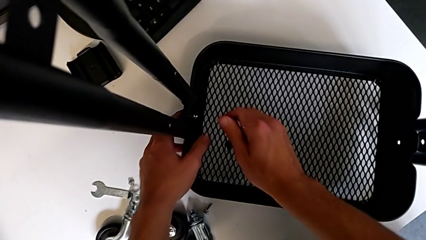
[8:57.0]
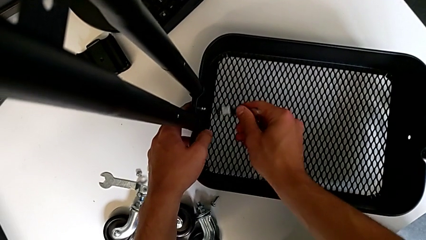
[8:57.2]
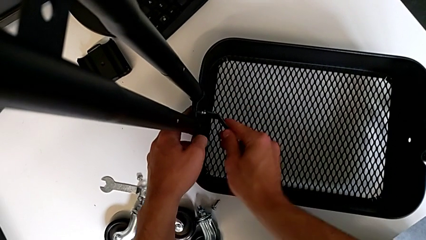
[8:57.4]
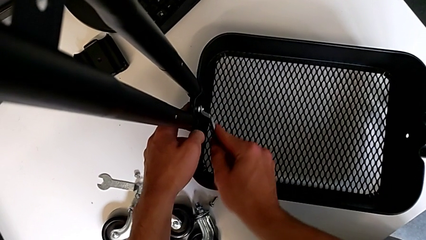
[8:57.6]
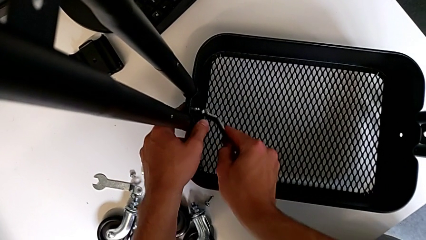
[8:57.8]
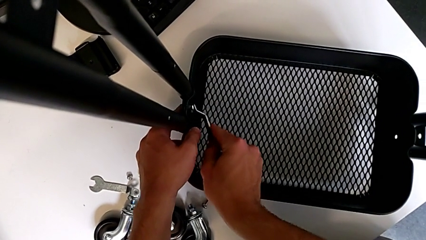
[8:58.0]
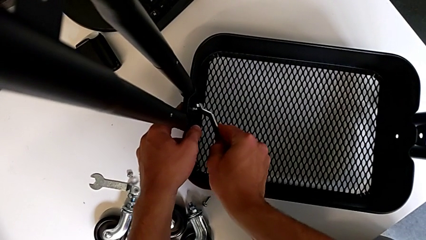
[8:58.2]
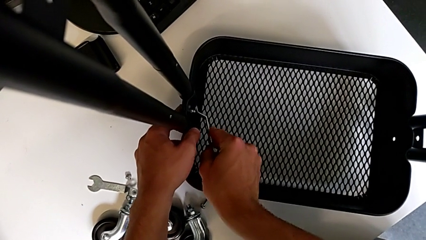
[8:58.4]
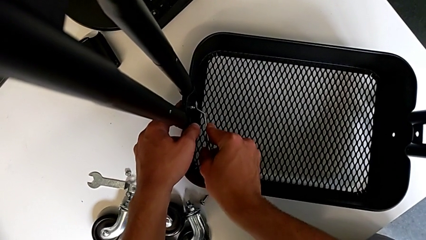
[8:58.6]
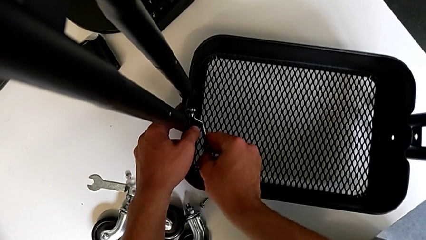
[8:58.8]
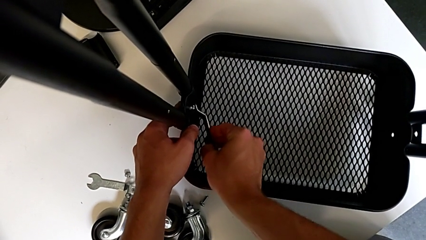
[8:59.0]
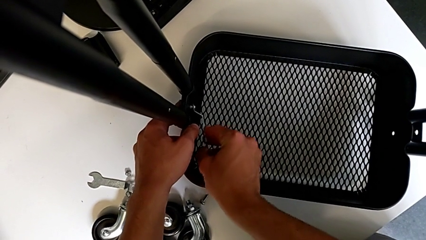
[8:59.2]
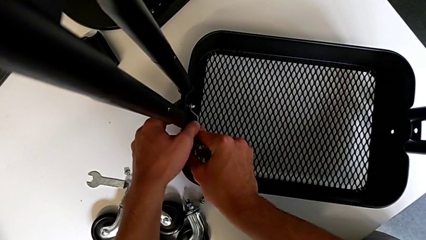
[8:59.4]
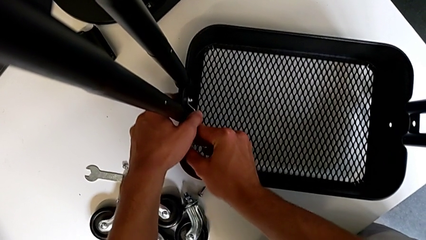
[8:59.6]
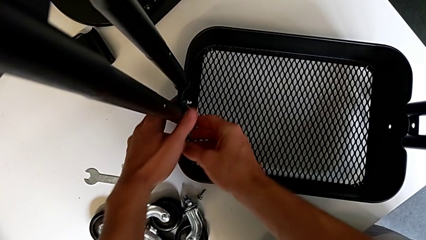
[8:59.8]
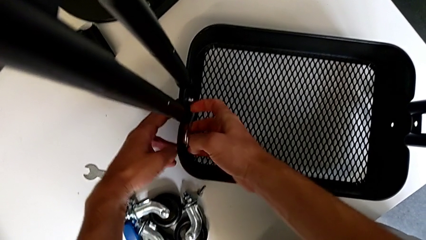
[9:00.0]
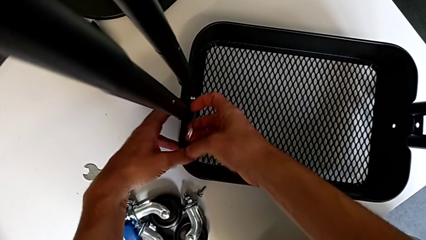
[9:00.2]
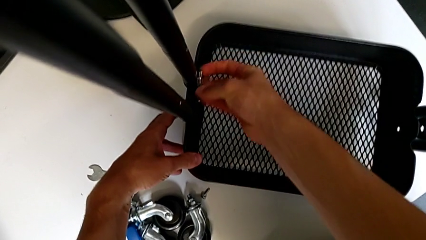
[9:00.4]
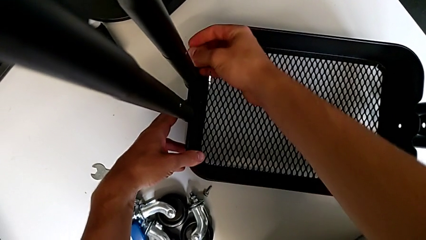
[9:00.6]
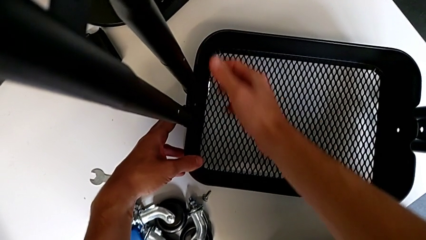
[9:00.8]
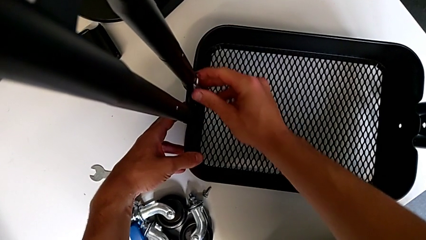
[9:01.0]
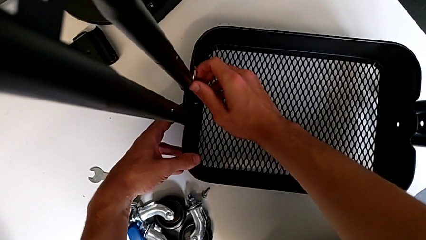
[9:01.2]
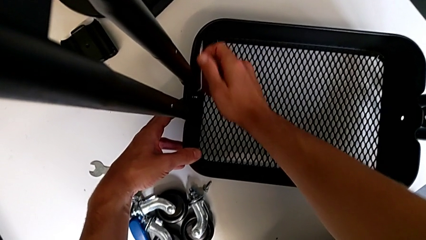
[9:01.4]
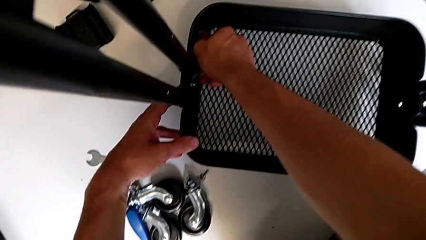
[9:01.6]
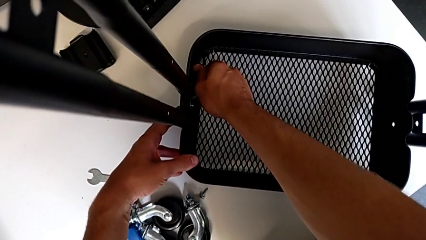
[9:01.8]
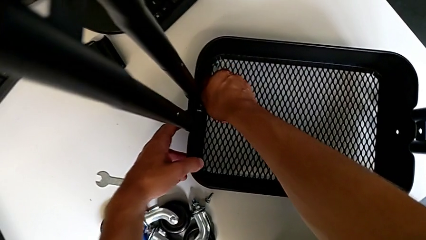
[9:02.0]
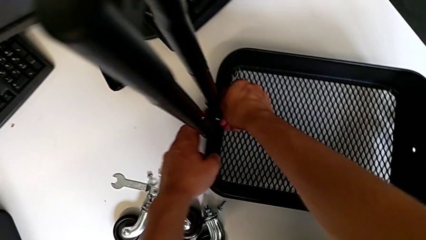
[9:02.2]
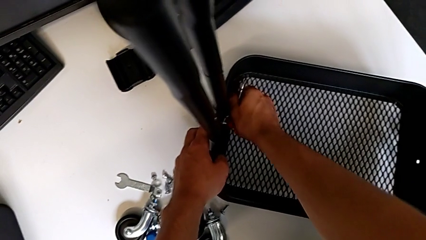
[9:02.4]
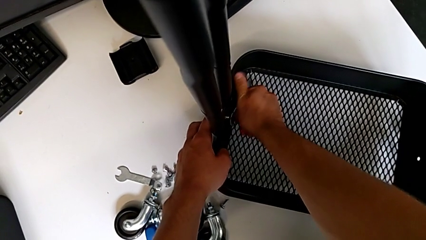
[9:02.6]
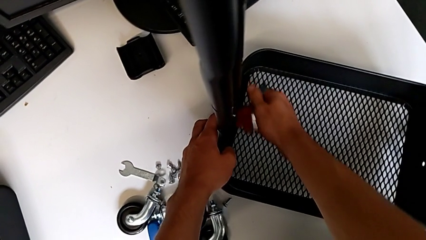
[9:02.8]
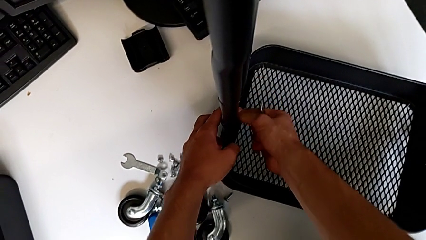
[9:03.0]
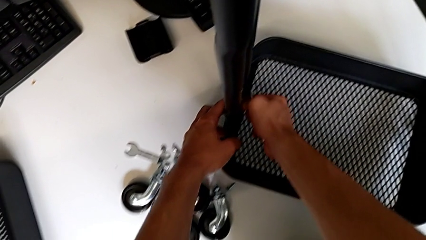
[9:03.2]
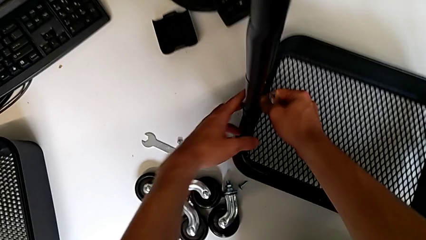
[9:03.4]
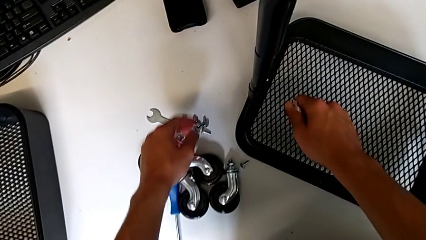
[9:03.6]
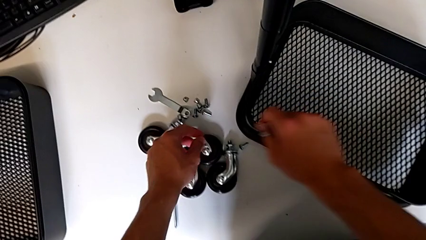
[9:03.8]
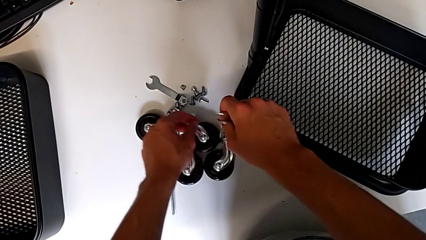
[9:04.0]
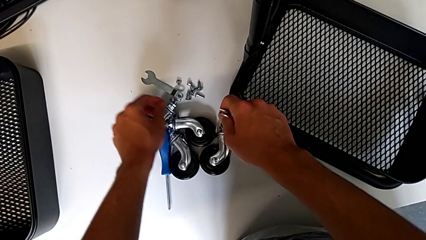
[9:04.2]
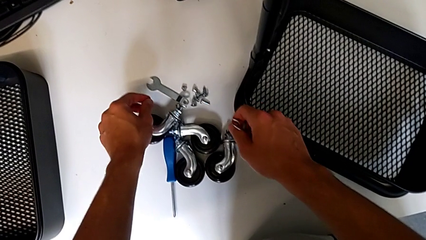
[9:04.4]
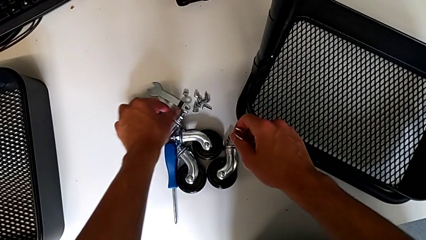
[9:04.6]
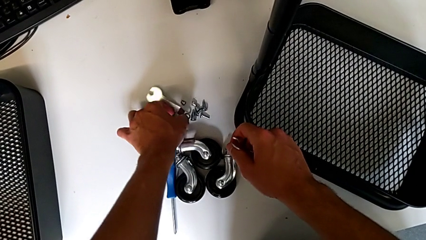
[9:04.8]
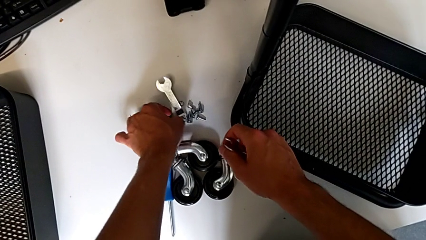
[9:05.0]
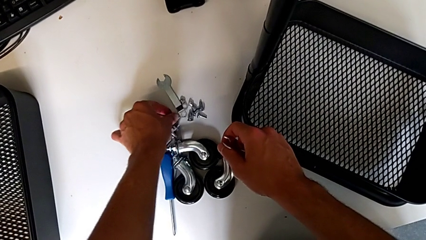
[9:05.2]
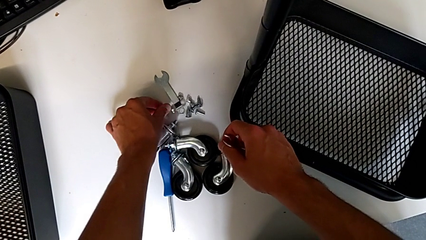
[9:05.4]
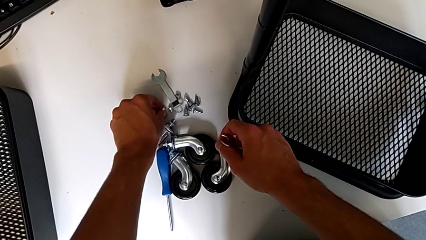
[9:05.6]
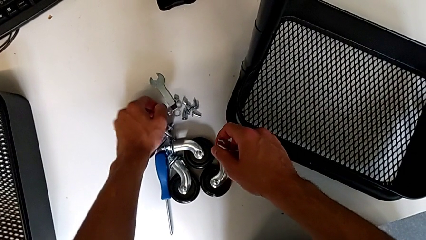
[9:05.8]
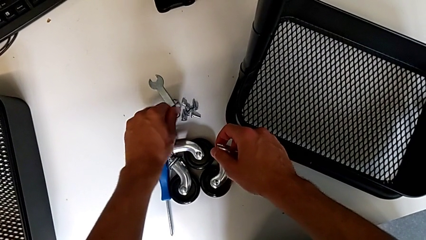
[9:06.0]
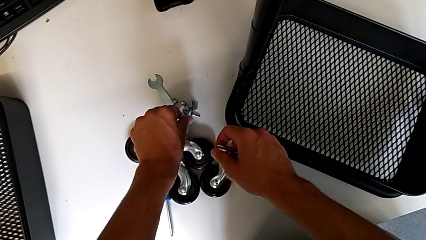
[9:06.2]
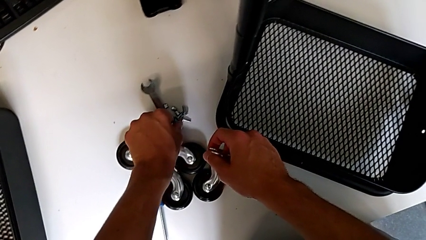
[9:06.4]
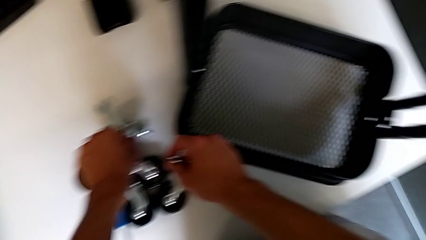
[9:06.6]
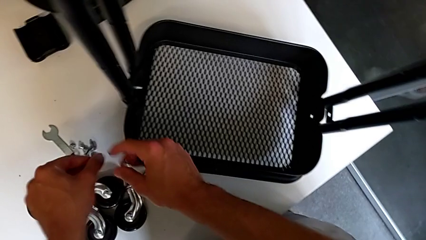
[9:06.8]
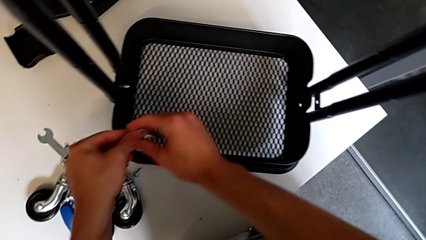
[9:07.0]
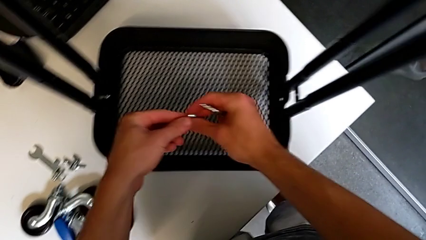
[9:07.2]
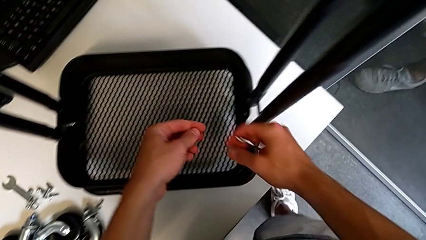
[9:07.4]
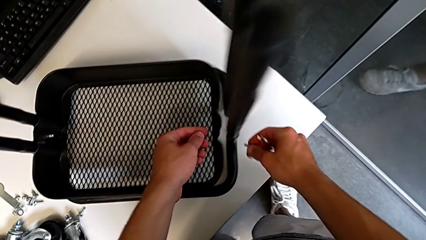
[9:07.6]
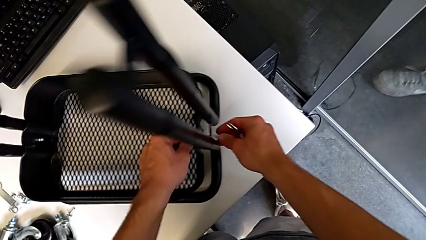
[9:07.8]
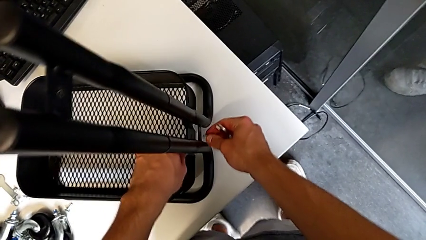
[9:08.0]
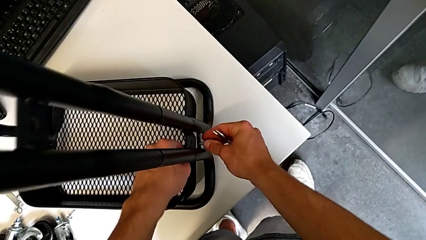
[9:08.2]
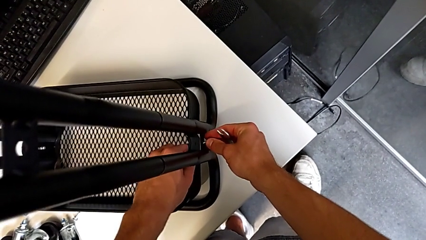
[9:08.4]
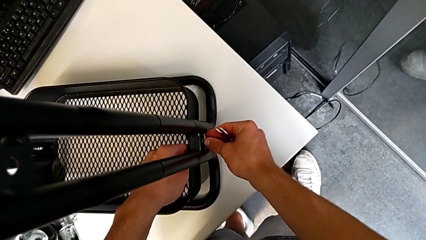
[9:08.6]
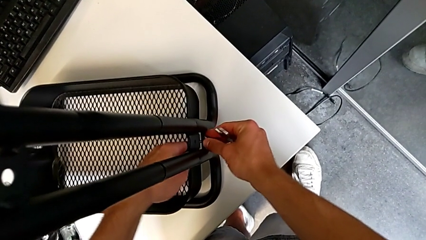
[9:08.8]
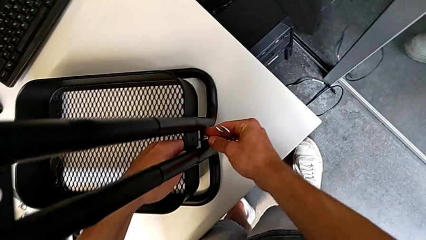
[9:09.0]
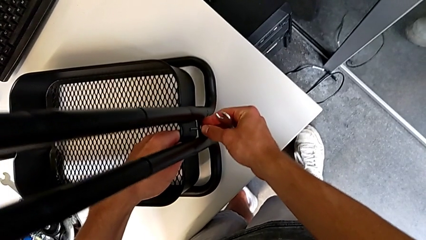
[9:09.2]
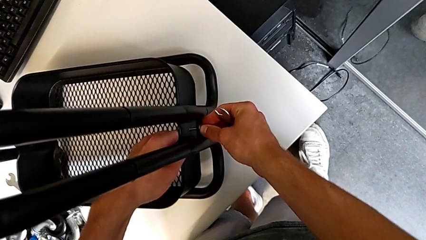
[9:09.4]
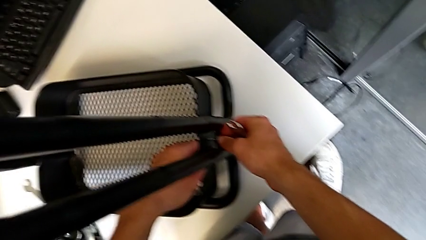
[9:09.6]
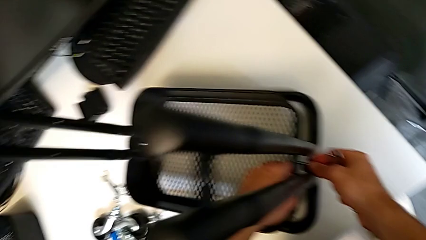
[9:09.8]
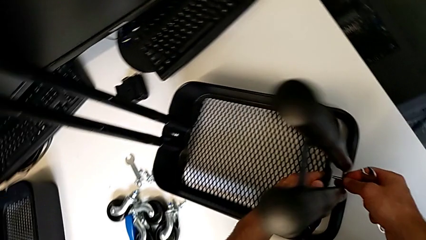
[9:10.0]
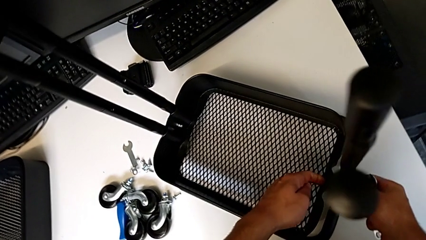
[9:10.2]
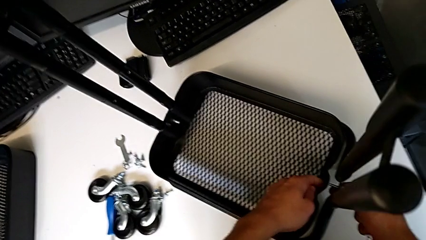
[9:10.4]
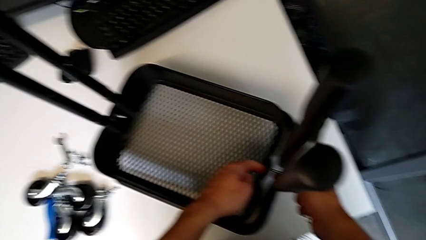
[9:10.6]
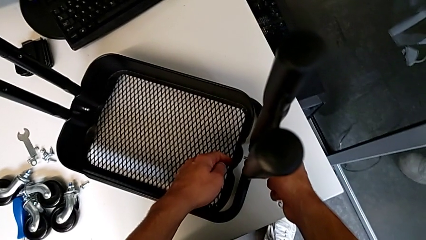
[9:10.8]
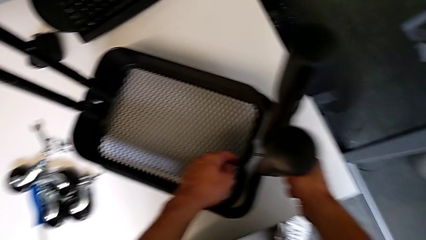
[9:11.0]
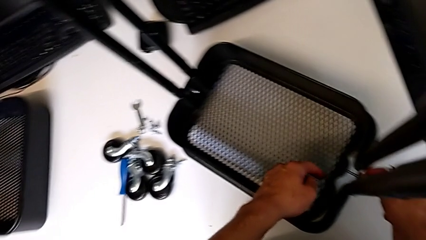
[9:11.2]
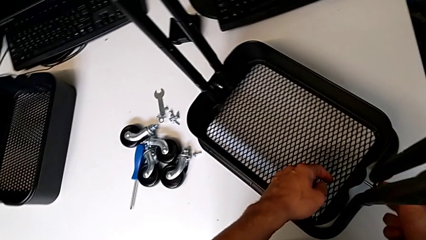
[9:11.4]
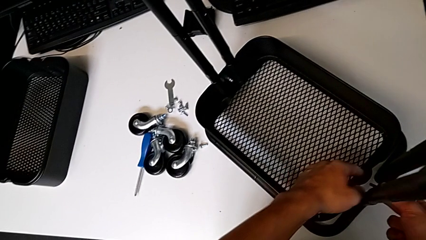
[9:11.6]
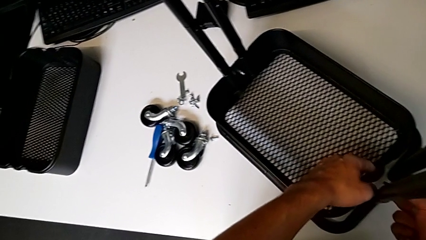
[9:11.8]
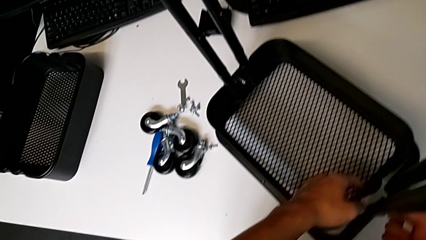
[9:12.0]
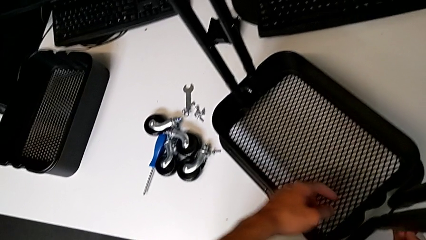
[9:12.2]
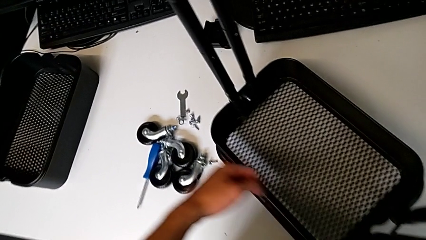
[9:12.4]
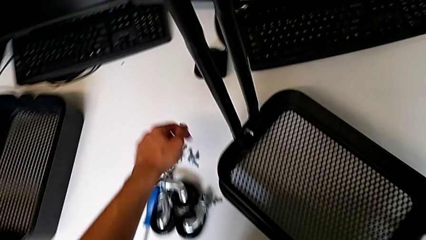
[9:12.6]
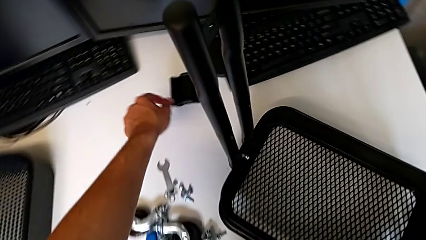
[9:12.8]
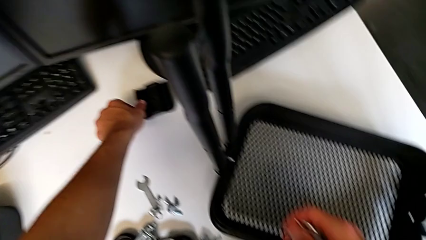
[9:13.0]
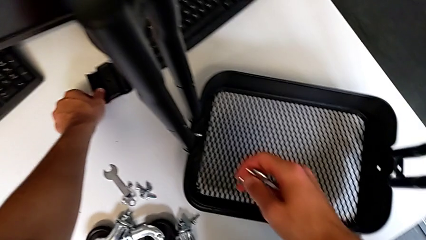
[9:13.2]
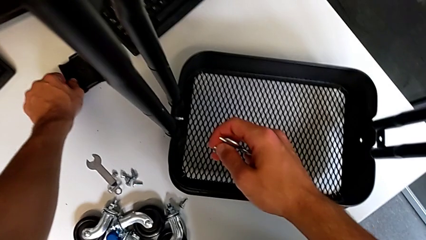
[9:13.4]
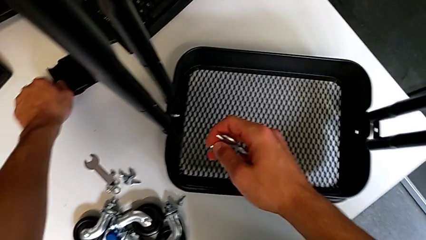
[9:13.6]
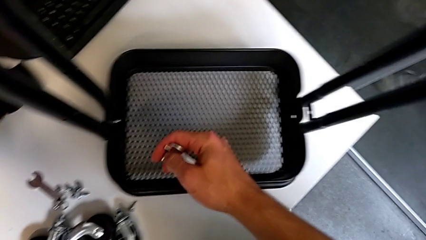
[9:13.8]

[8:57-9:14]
The camera wearer is assembling the first tray. They insert the hexagonal wrench, screw the hex nut, withdraw the hexagonal wrench, grab the hex nut, approach the screw, grab it, grab the hex nut, approach the utility cart, wrongly insert the screw, disassemble it and grab the bracket.
